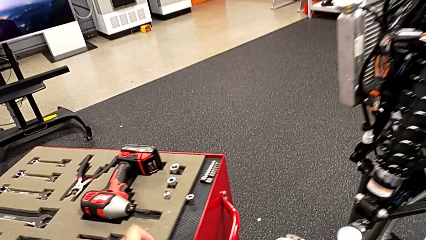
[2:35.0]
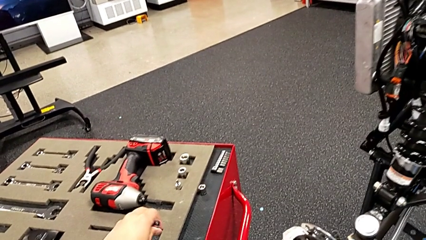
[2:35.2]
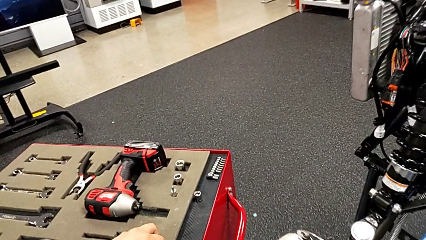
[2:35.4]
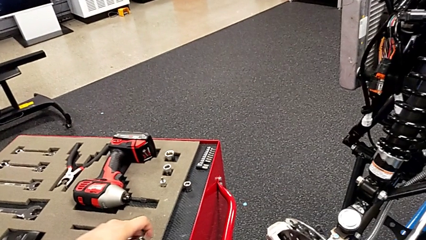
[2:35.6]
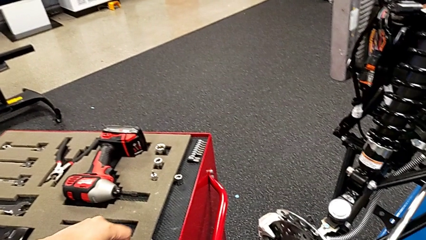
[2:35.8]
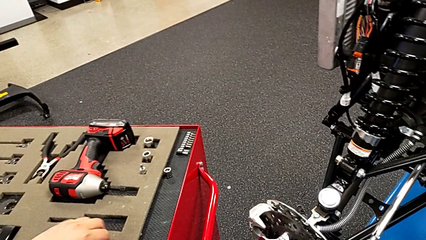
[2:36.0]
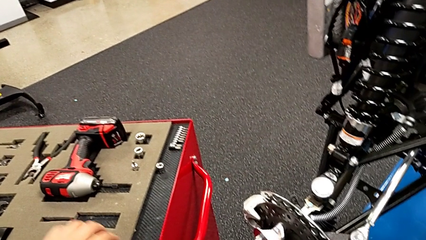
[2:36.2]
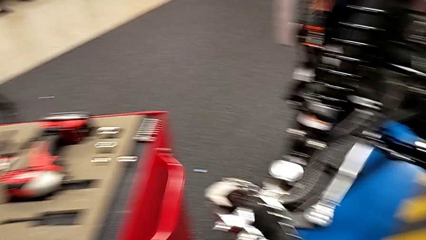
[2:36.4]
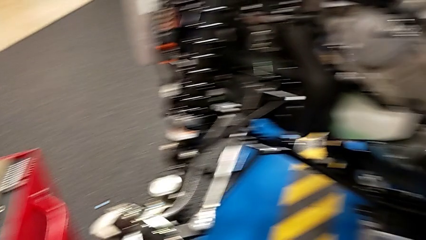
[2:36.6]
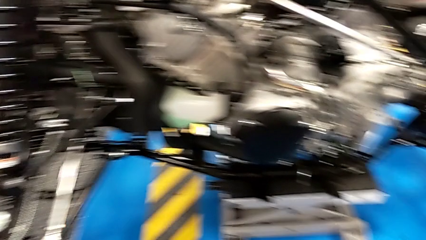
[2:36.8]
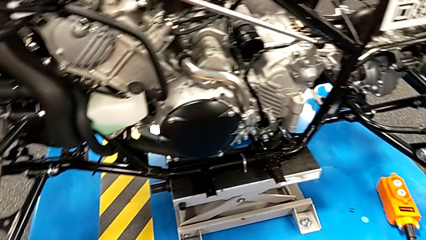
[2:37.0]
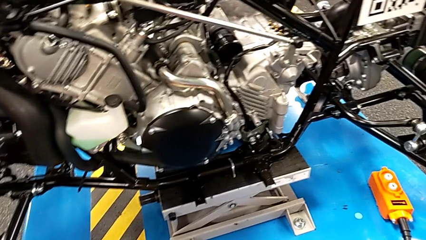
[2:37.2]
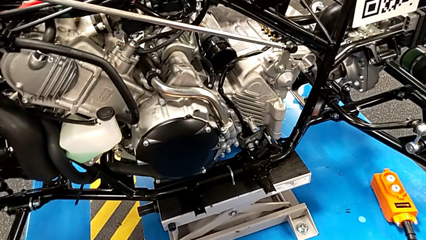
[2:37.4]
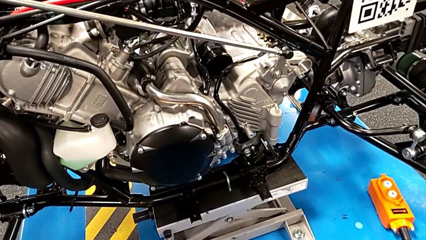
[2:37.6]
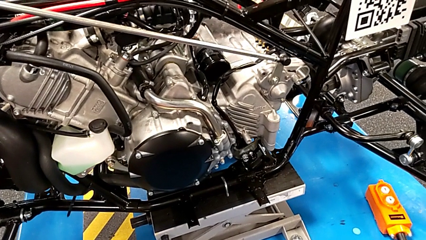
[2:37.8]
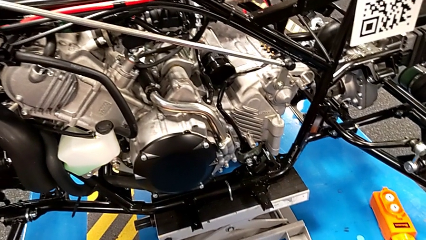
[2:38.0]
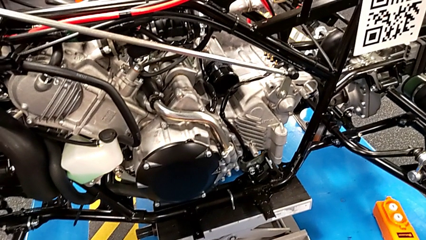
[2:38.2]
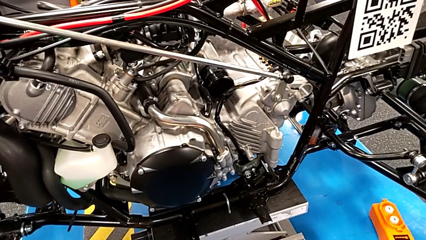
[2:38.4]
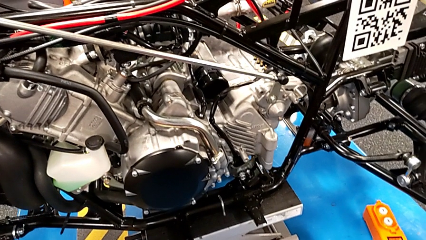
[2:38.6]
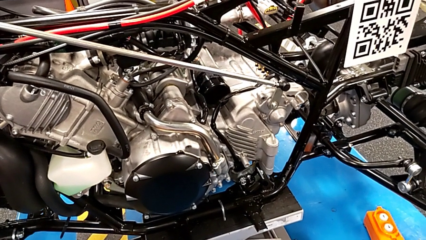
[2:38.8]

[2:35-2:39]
The camera wearer is assembling the shift_arm. They place the ratchet.

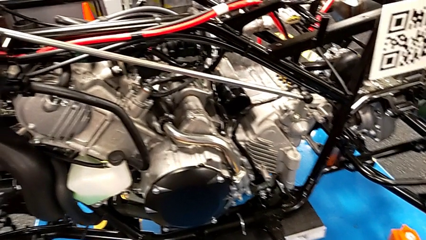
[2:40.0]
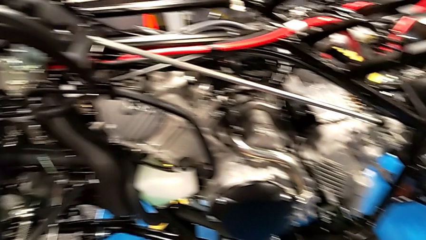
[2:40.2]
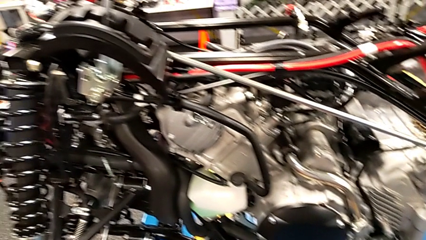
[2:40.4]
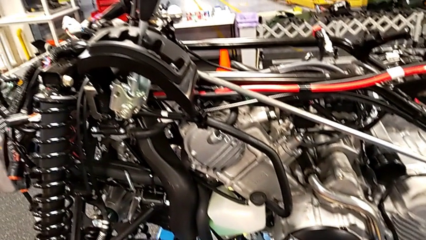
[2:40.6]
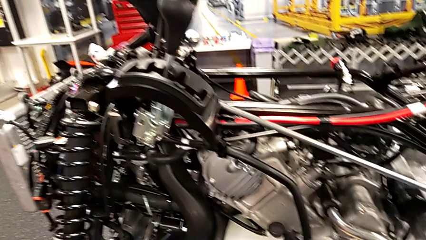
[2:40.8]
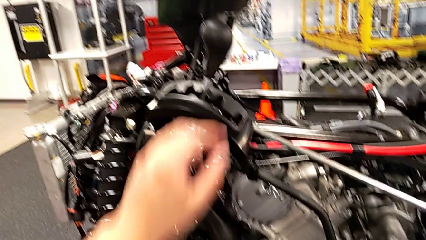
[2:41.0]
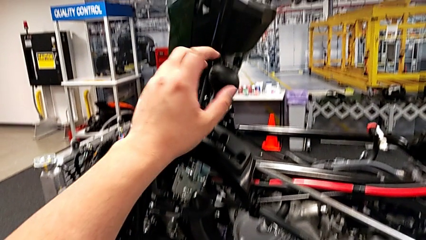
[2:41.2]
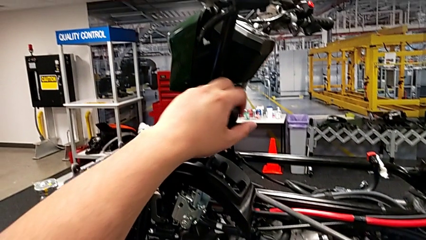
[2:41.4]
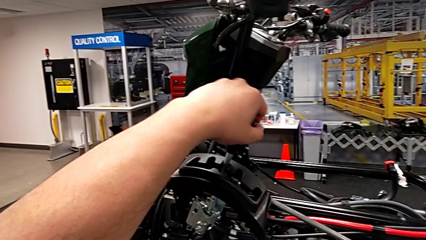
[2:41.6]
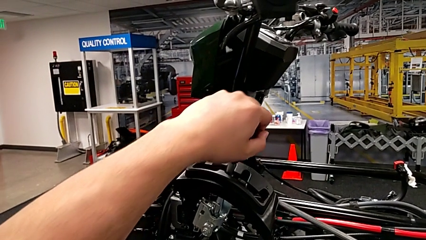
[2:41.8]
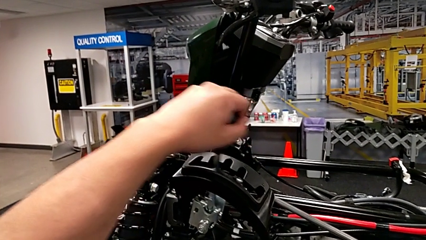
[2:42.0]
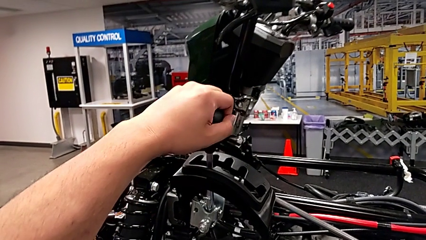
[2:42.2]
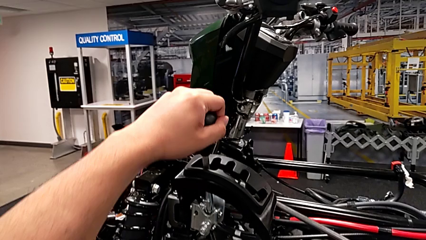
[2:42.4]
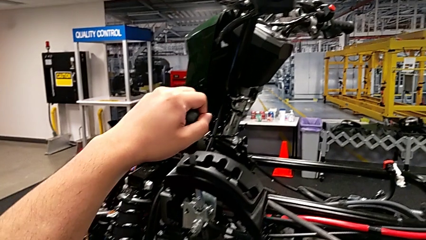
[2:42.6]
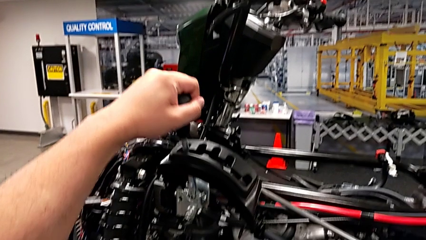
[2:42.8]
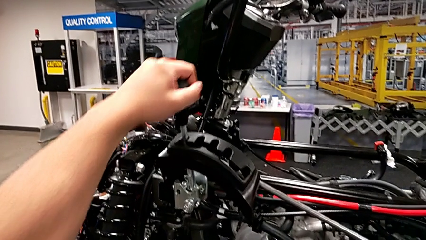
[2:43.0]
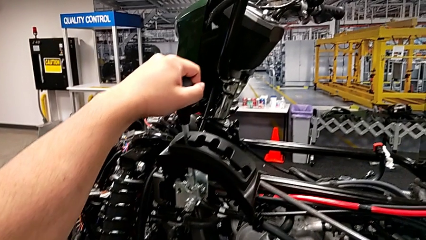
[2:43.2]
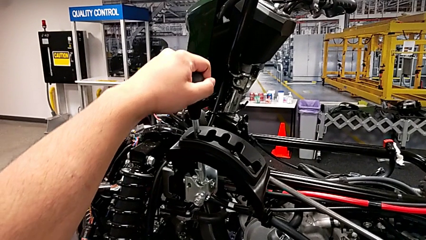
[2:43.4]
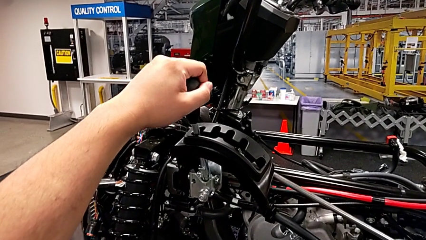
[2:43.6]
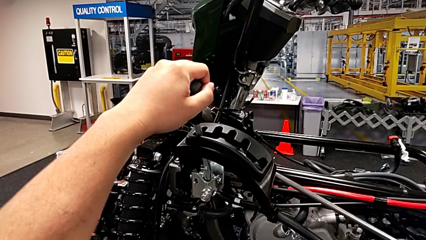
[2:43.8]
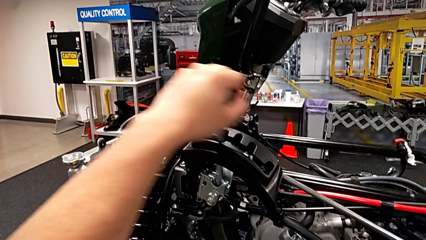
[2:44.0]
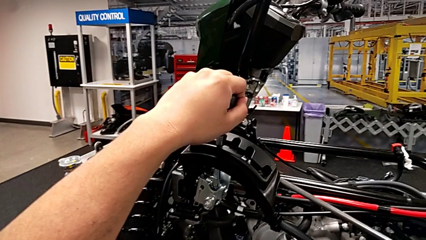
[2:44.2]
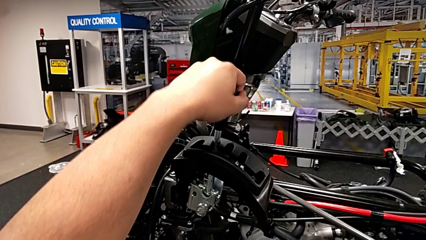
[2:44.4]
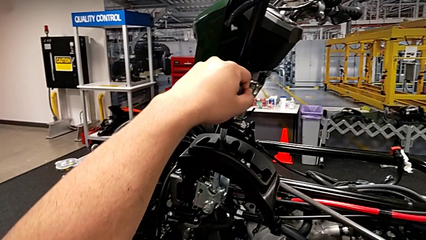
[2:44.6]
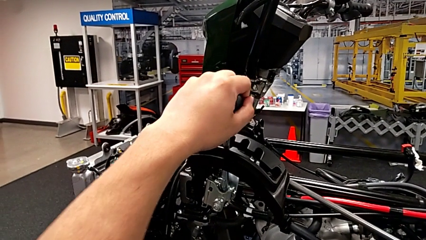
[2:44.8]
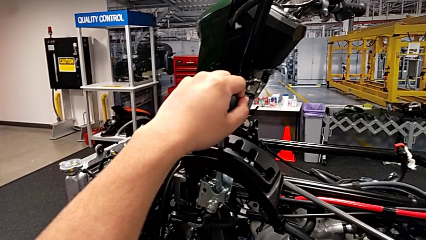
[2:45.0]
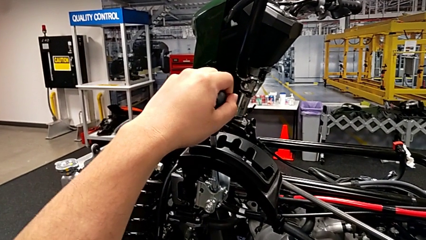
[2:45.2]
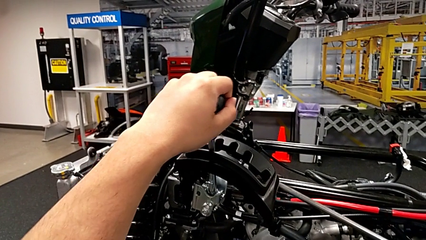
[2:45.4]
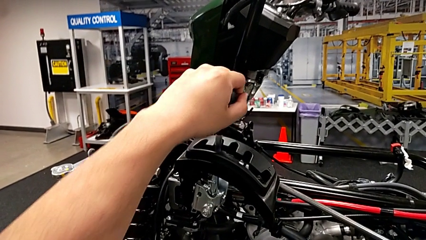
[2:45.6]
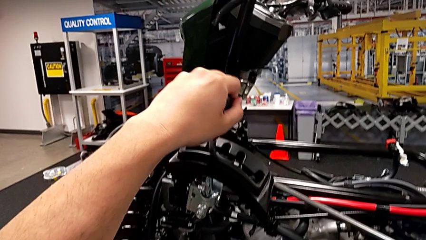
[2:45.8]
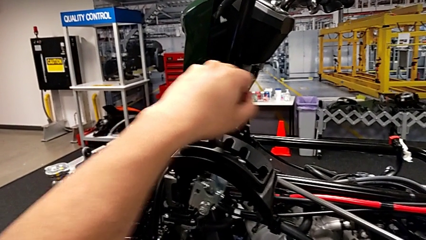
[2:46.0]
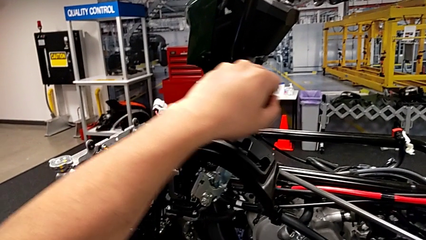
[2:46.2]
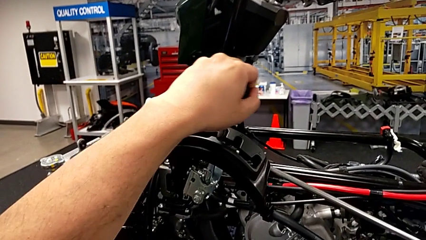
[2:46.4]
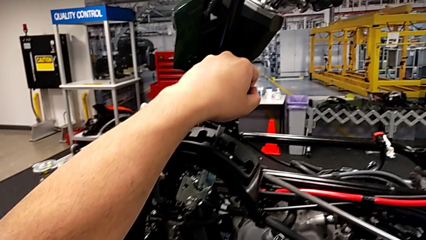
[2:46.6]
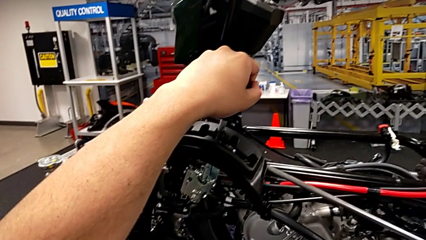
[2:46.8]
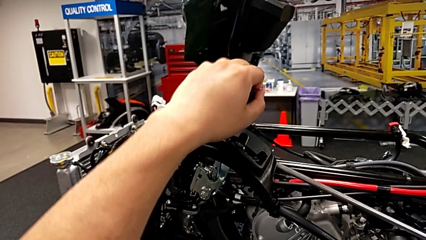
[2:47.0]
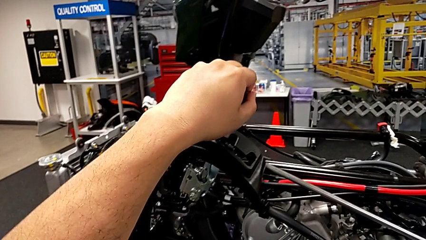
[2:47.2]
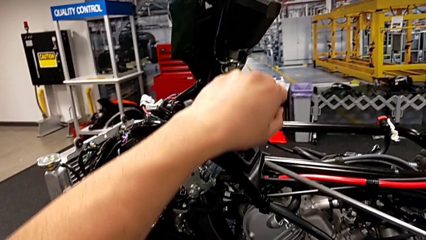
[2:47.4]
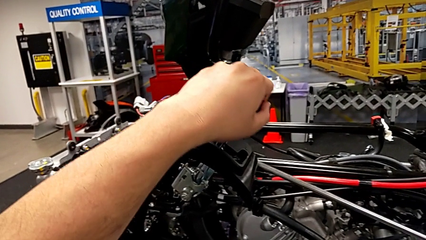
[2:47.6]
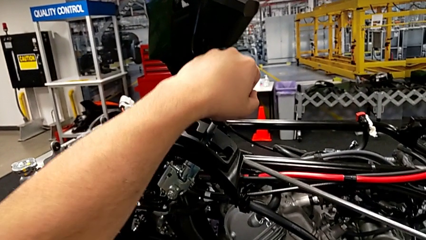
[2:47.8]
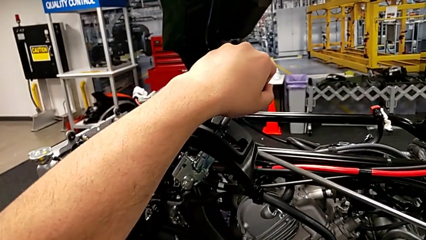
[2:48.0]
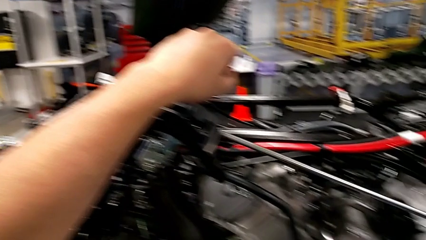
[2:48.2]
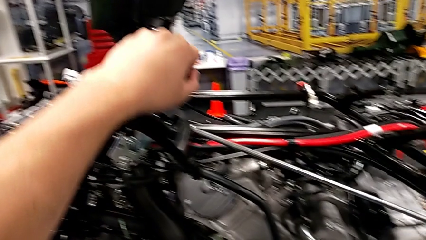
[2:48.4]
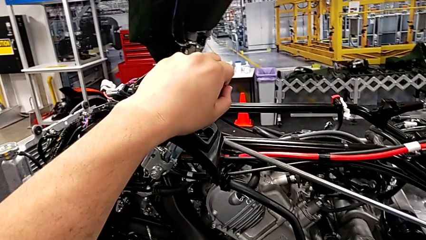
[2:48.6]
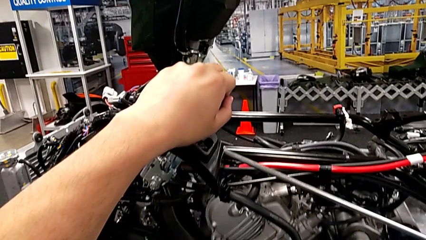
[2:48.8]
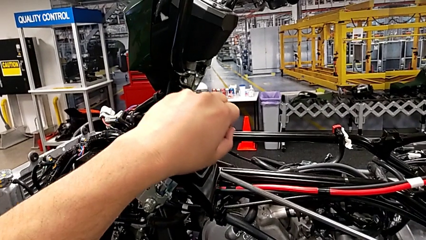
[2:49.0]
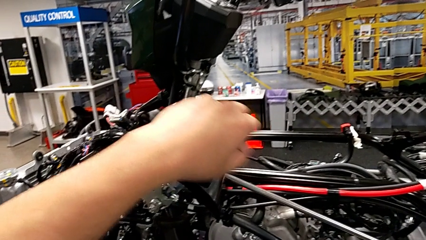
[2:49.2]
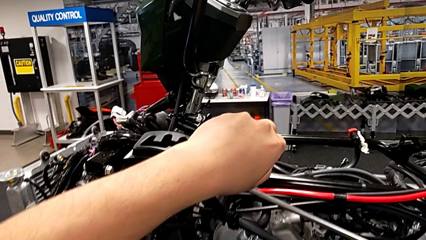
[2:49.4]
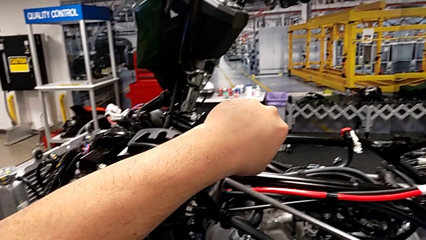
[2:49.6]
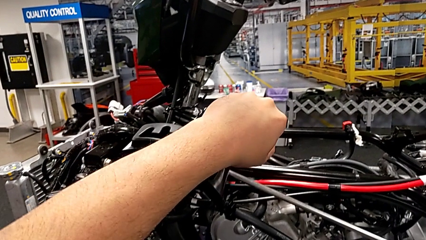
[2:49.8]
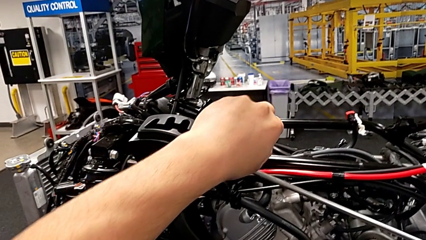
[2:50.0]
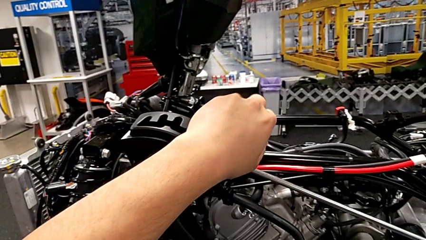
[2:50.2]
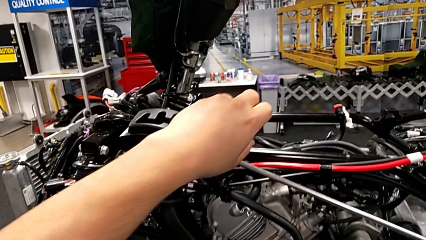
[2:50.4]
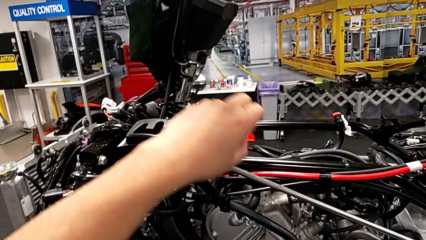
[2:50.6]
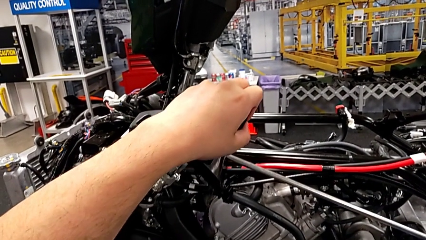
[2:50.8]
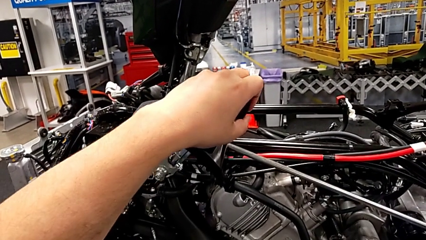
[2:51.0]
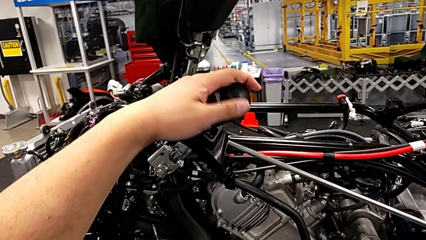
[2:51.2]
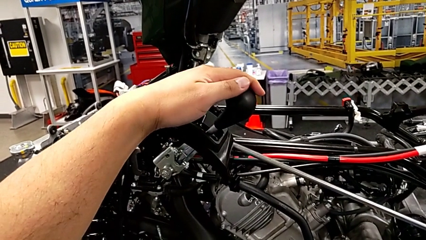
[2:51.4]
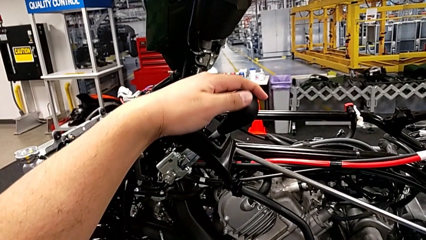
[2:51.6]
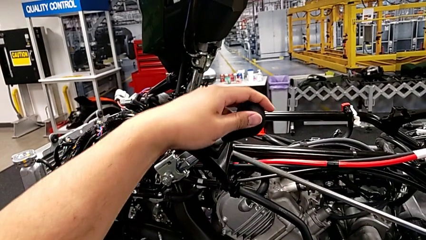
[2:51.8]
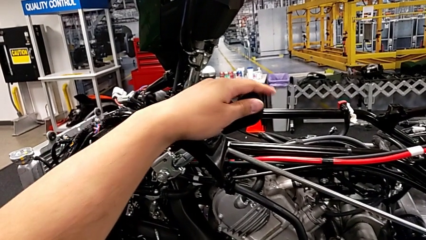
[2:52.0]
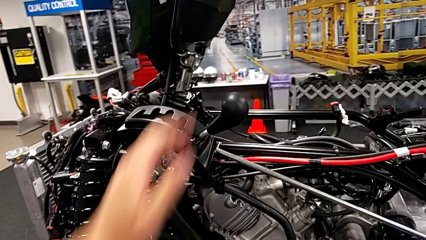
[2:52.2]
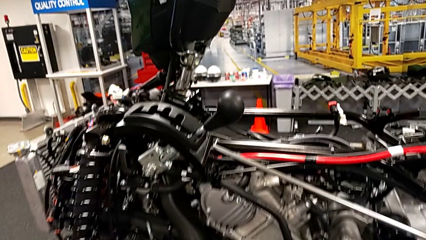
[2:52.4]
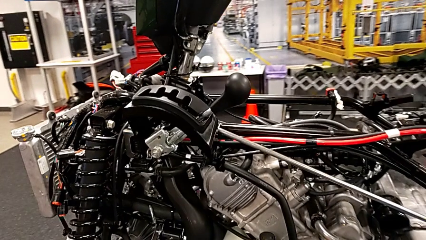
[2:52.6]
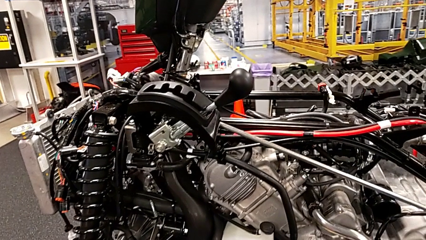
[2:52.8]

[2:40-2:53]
The camera wearer cycles through all the lever positions regularly. They shift the lever.
